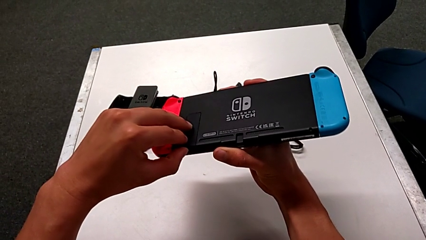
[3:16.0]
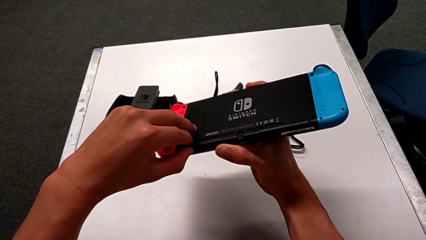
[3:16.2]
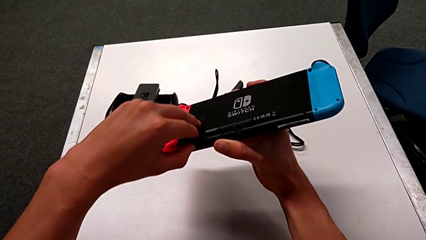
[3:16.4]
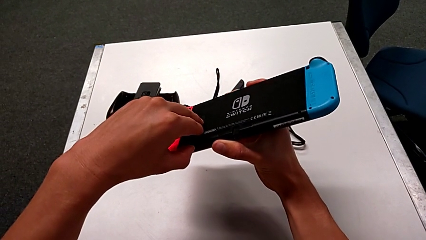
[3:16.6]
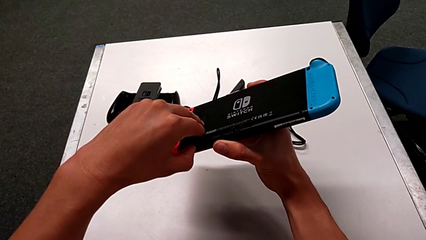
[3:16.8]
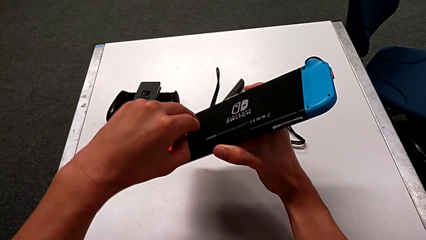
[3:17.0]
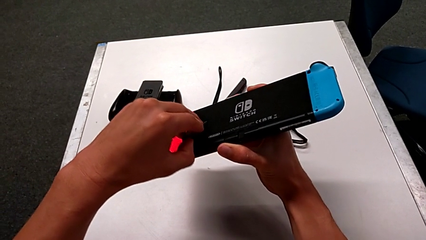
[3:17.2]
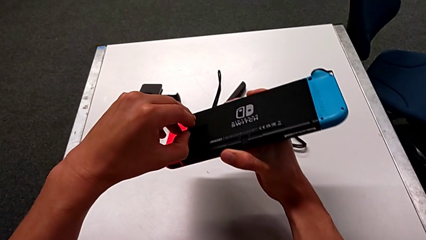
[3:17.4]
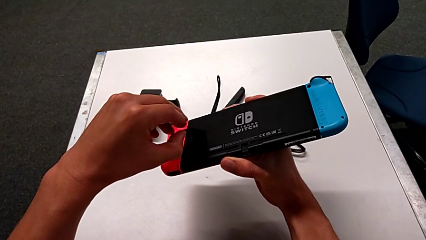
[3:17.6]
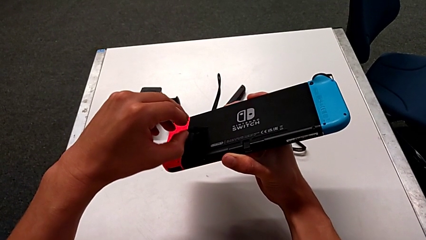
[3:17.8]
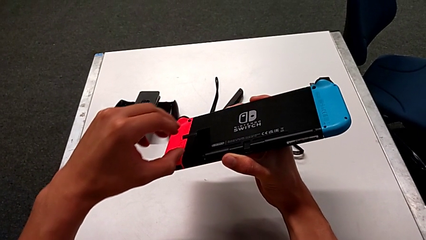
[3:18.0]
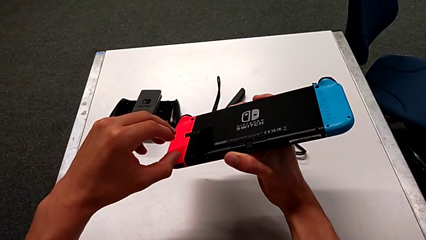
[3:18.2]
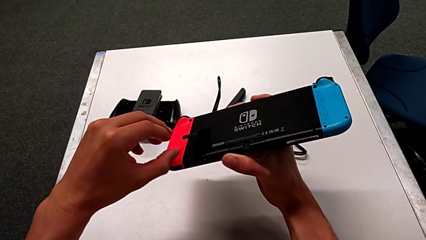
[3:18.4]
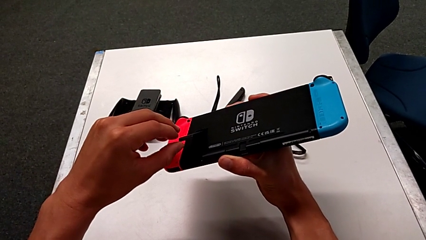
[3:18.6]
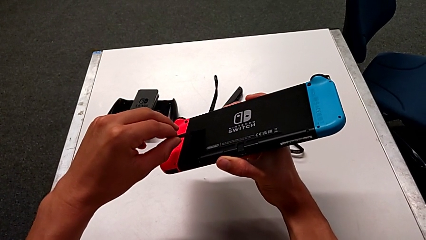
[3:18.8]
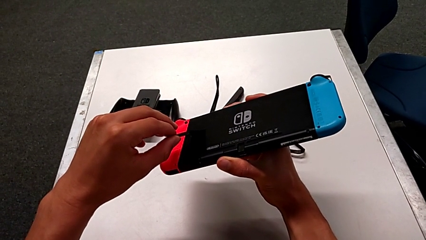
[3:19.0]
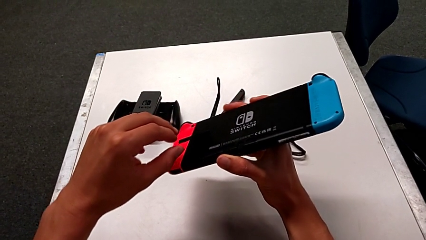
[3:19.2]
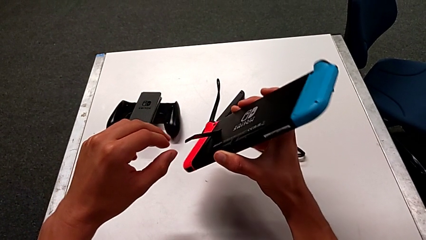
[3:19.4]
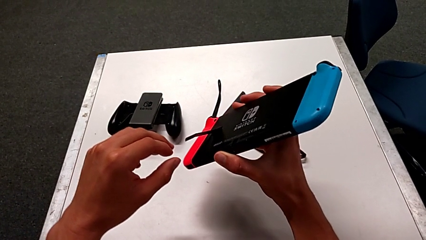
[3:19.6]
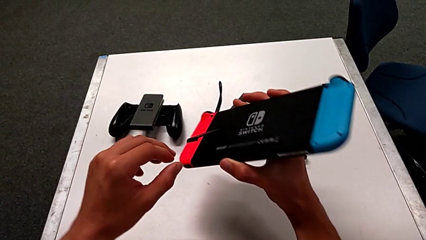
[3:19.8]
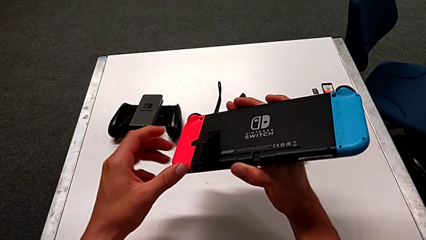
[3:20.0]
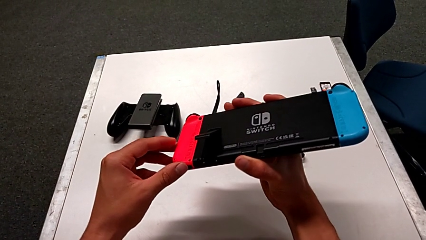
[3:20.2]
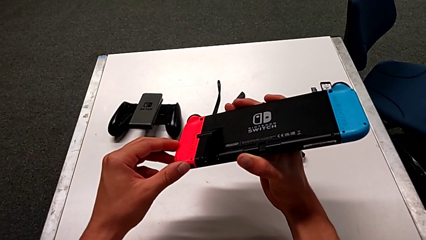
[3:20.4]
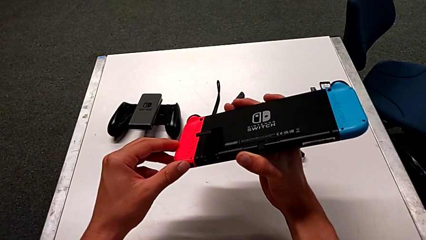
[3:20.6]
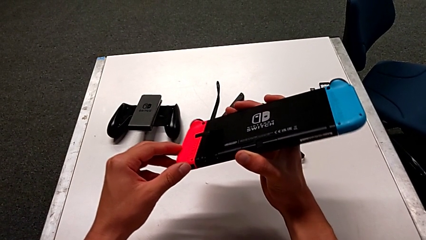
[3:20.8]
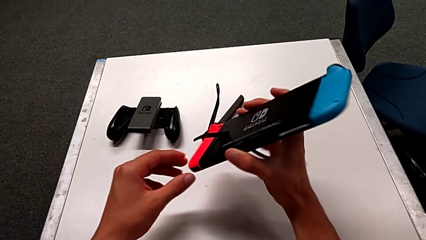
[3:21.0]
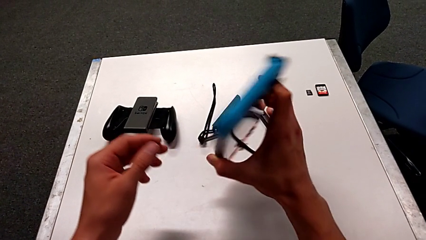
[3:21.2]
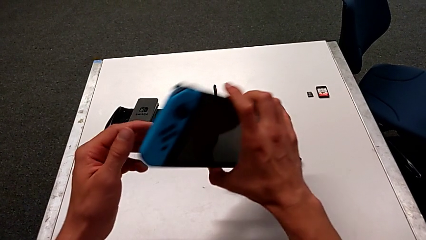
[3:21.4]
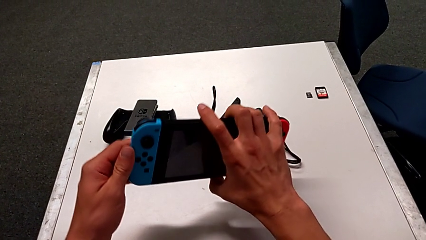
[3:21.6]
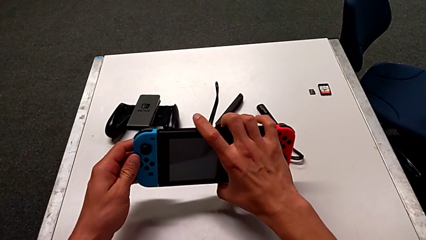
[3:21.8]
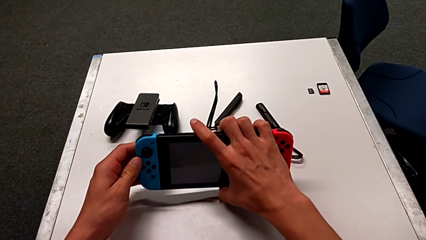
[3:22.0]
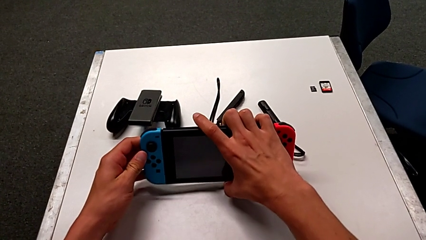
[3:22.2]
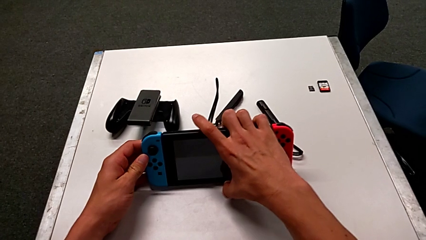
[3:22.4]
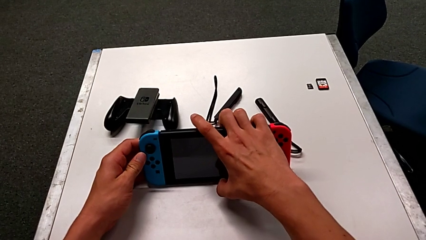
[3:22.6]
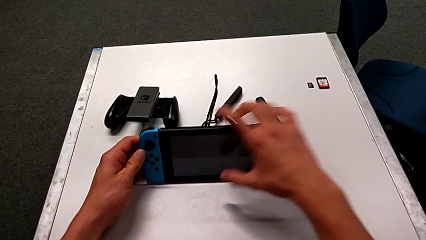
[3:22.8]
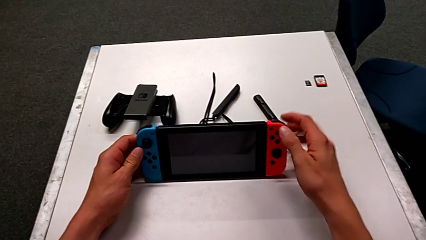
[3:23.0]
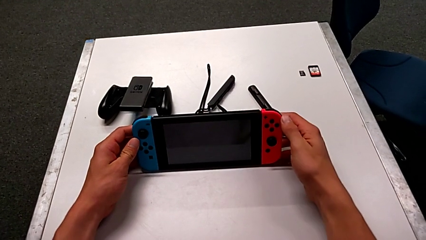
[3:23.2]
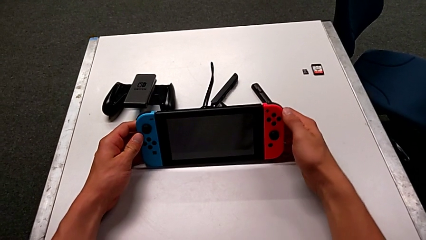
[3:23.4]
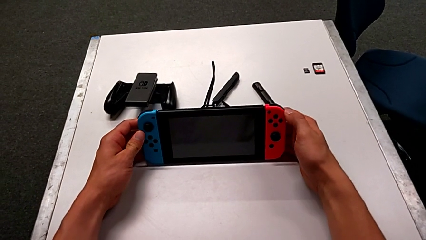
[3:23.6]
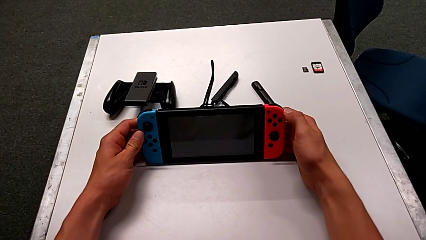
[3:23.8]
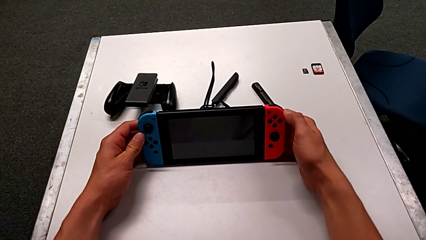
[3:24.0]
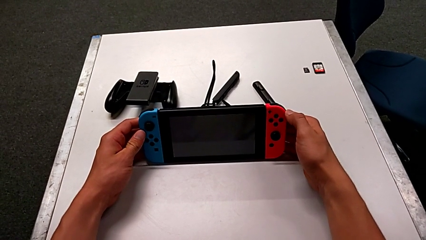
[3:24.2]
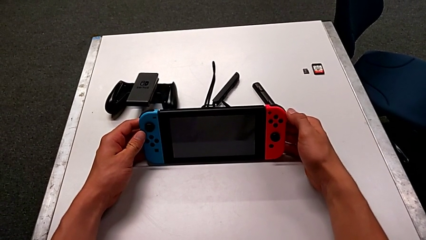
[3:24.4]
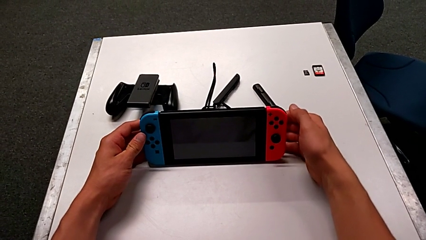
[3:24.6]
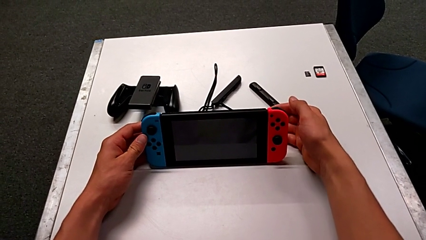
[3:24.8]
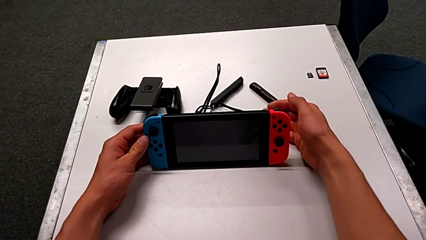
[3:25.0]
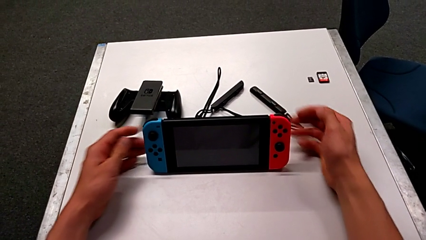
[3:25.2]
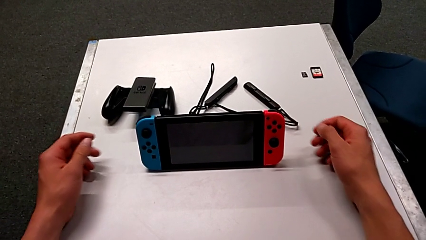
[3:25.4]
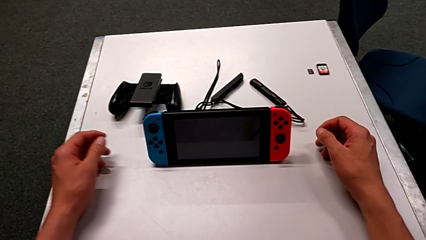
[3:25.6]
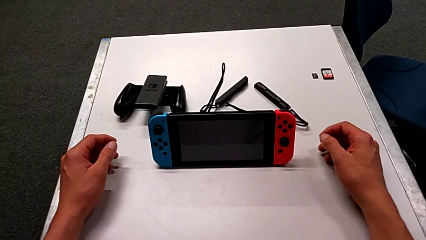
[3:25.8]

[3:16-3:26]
The camera wearer is pulling out the kickstand from the Nintendo Switch. They open the kickstand and hold the Nintendo Switch.

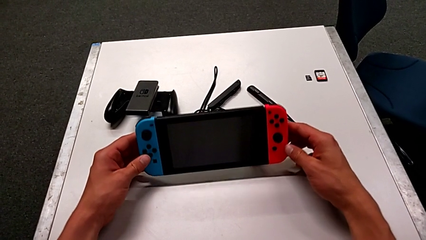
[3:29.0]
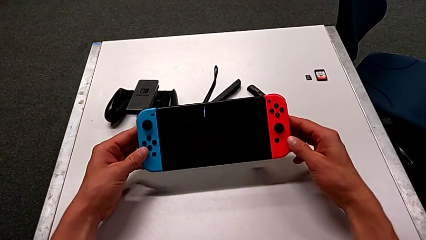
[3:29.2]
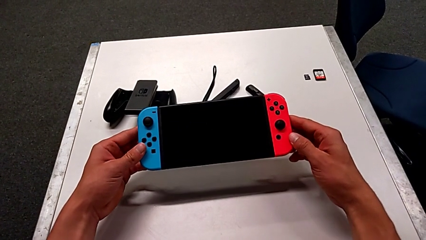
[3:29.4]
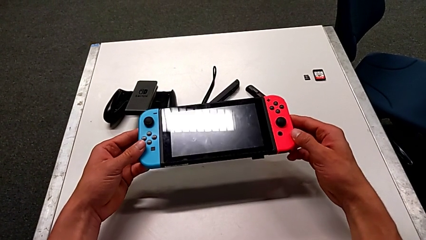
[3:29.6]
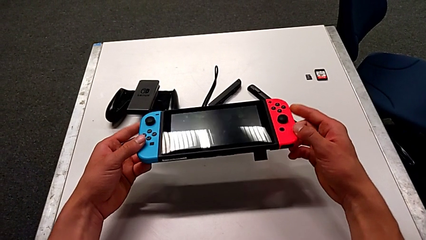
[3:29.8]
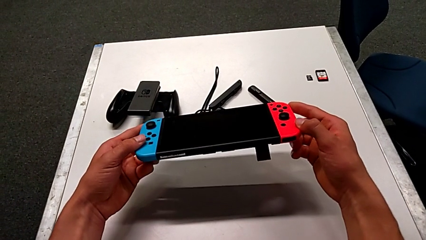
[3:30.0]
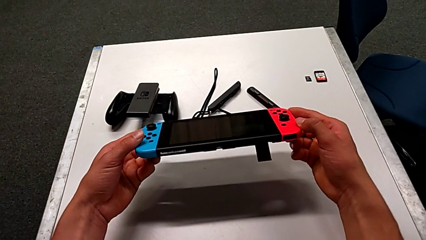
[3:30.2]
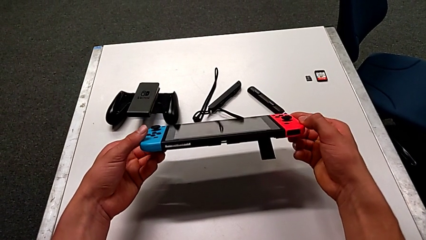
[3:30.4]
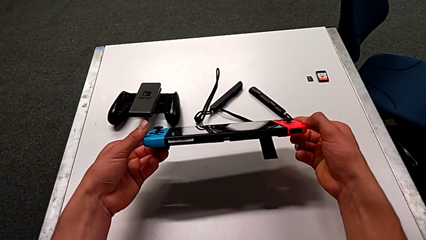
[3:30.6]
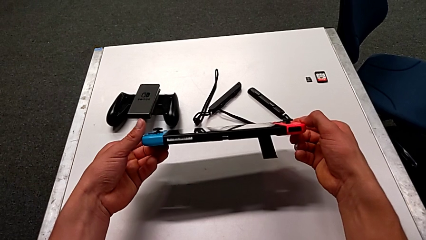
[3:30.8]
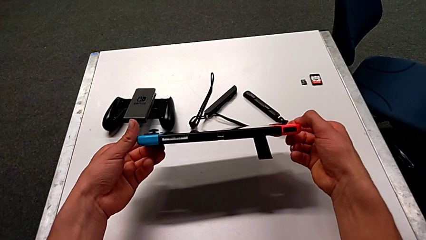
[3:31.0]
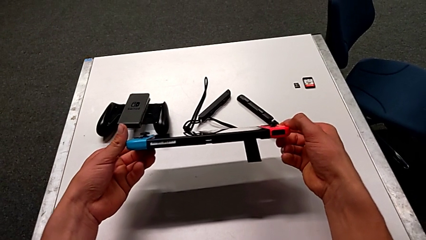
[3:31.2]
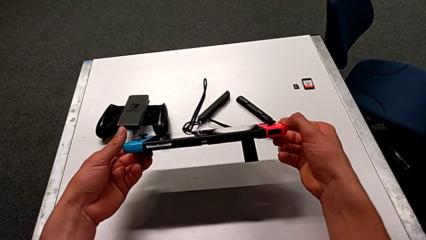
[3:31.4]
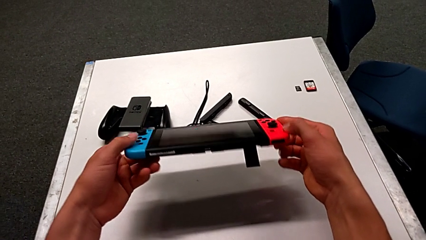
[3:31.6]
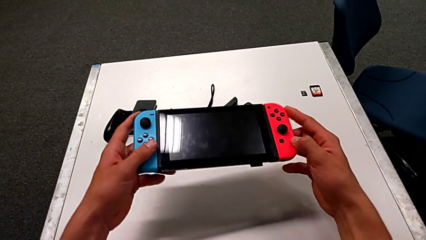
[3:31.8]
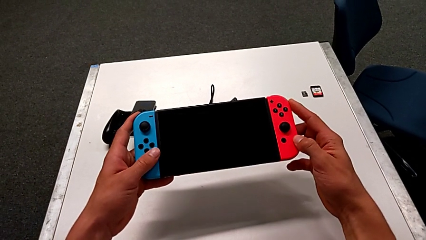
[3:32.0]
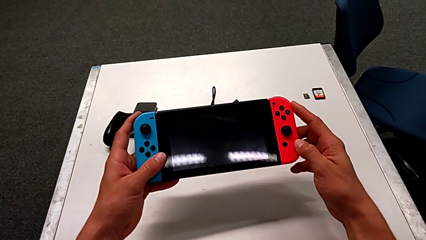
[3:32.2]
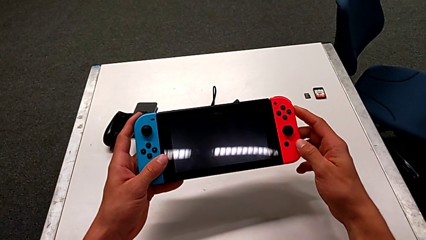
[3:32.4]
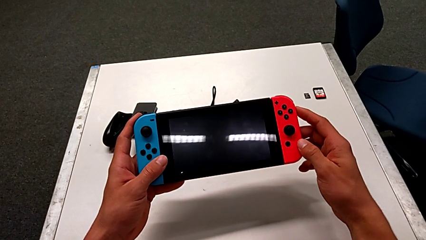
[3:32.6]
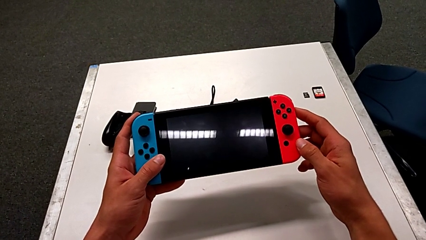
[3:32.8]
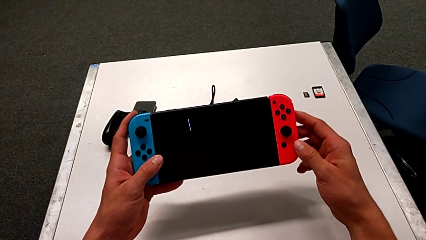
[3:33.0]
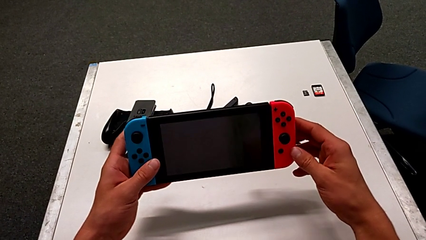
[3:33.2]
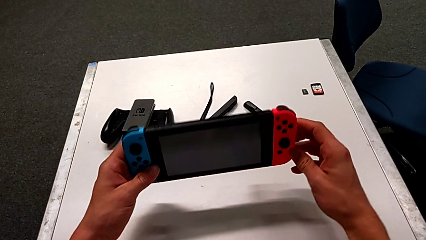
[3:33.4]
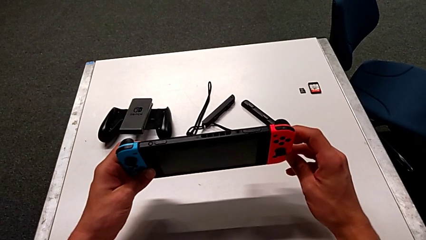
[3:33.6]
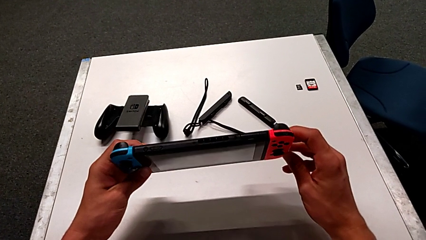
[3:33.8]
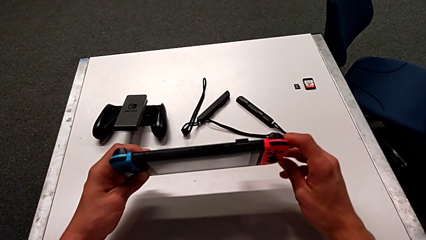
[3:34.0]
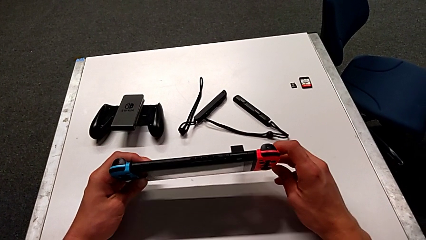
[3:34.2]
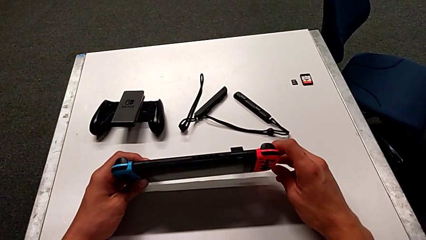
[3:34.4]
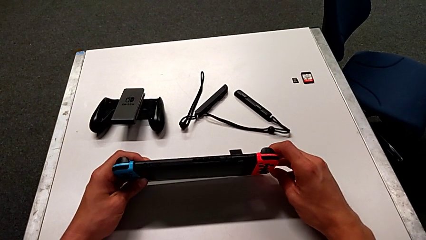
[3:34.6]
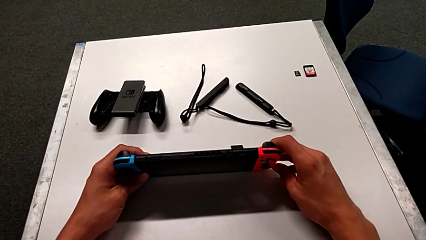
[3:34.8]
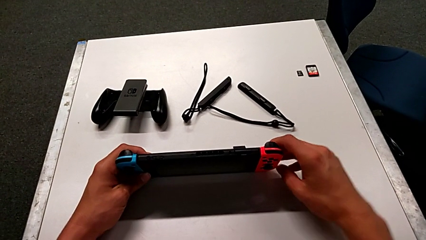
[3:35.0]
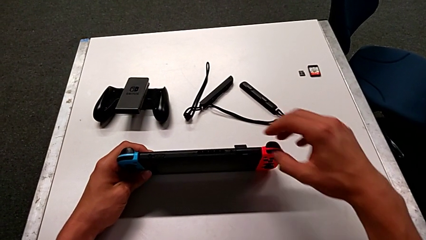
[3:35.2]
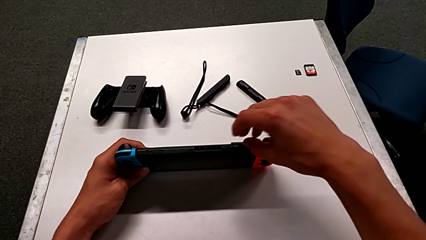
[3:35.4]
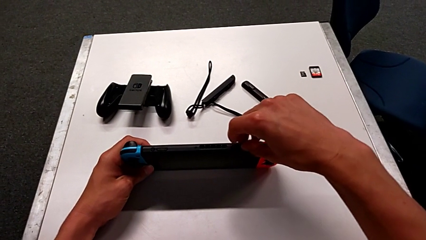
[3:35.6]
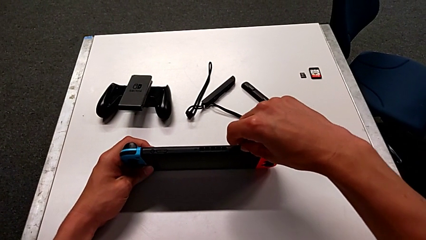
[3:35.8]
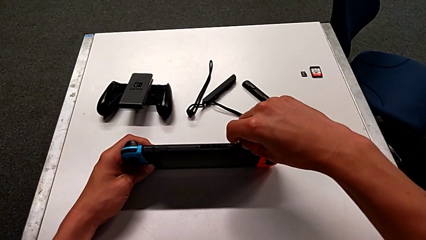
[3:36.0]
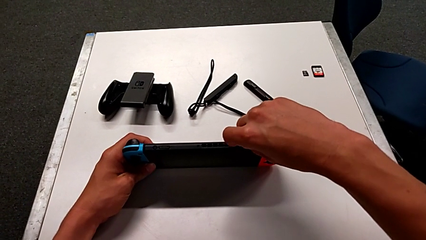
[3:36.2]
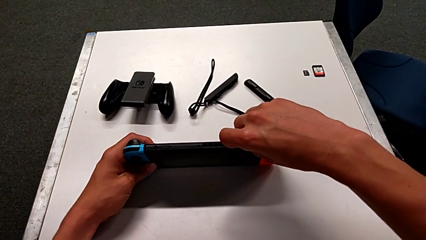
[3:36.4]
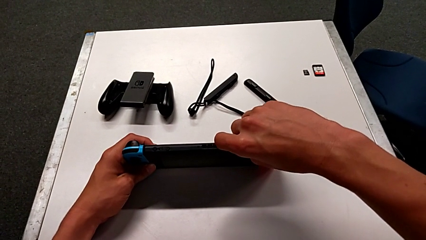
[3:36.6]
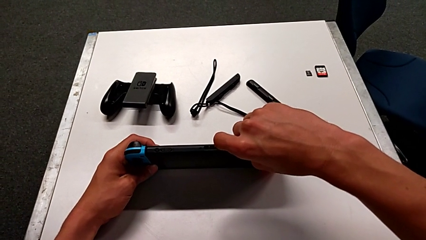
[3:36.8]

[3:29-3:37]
The camera wearer is exchanging the game card of the Nintendo Switch. They inspect the Nintendo Switch.
